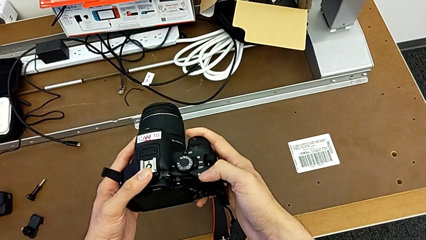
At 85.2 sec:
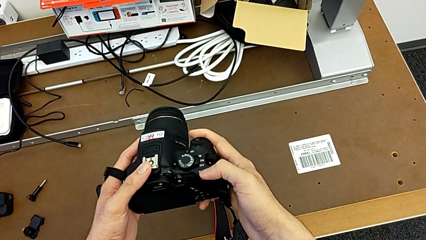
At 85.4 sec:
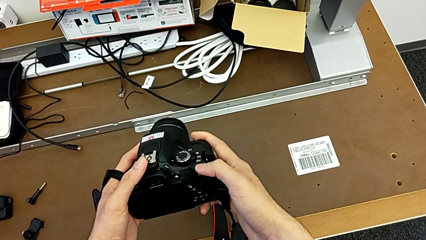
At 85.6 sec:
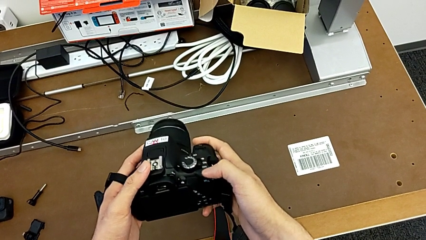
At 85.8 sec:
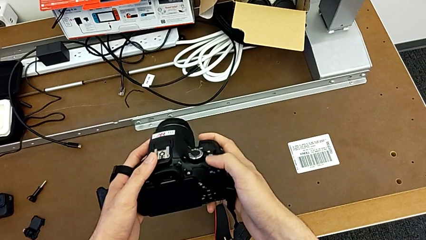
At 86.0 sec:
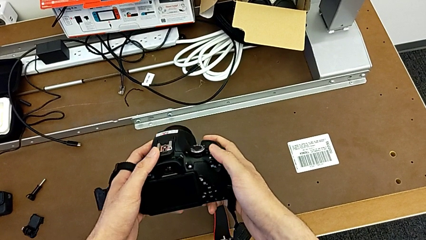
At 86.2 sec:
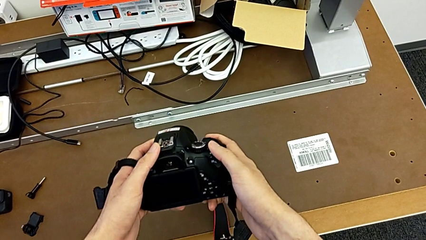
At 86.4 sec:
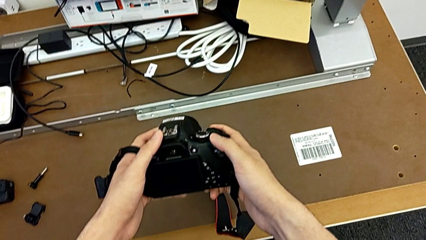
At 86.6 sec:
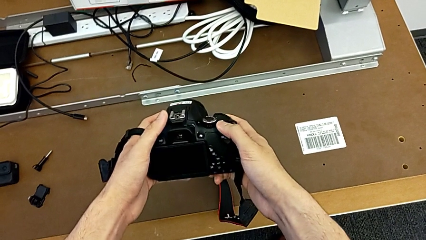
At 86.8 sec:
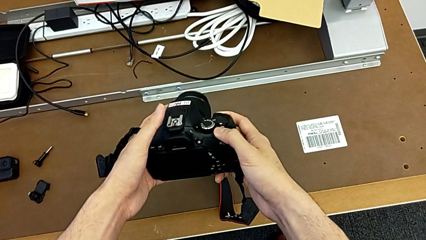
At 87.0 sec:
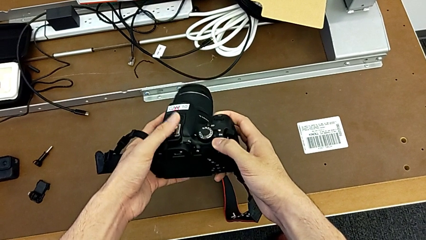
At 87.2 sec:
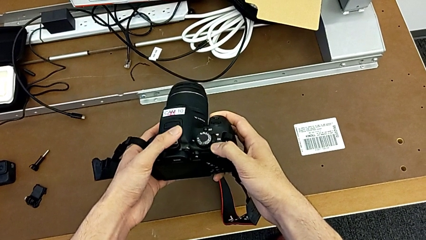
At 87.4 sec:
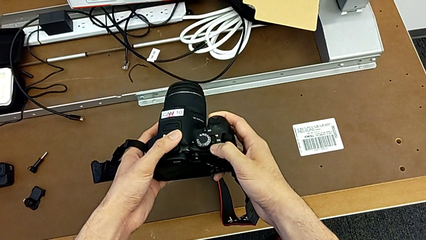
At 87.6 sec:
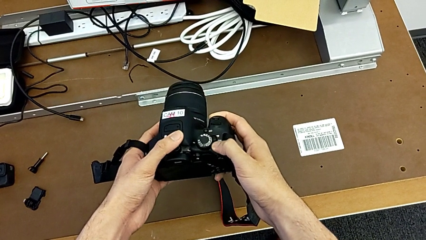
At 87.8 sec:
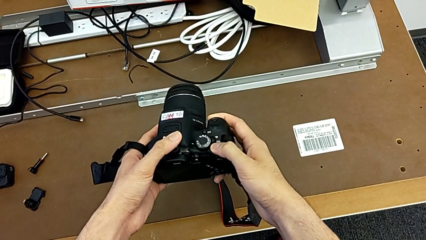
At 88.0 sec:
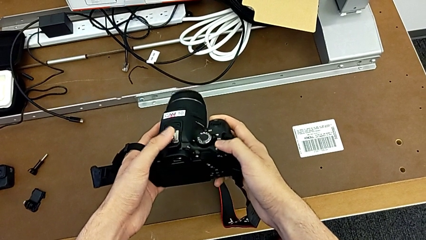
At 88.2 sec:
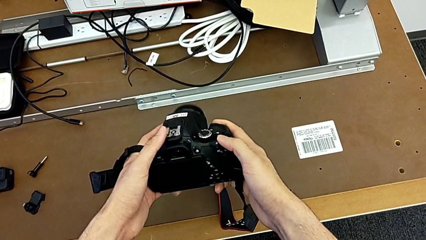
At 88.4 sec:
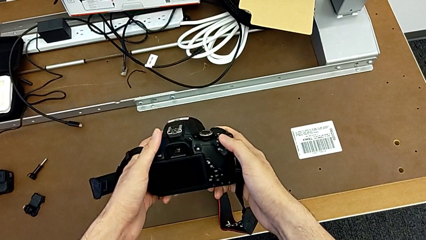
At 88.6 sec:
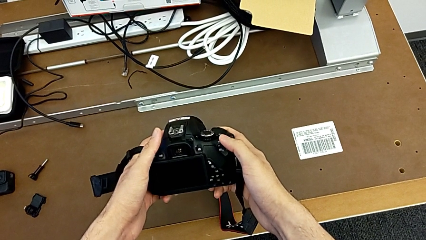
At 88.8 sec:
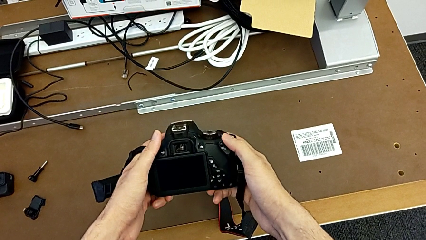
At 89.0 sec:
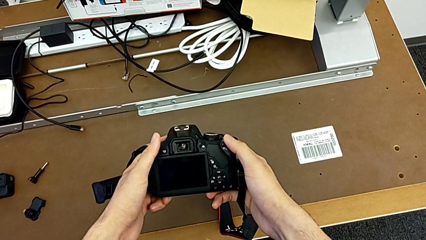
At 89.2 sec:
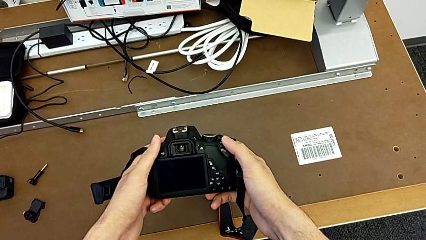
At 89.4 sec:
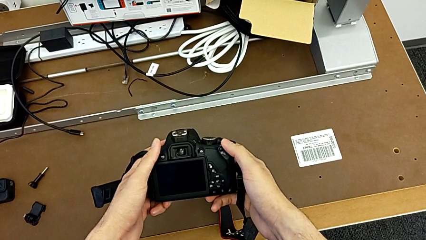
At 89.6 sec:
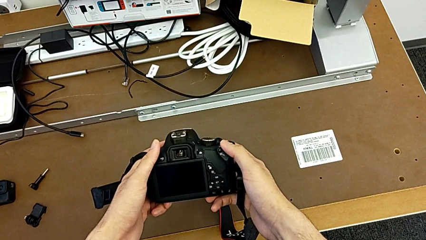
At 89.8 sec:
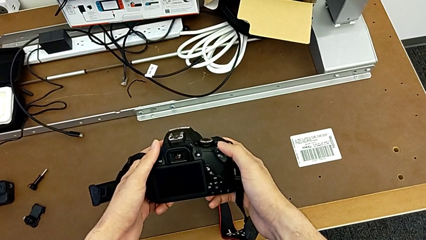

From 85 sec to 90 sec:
The camera wearer is turning on their DSLR. They inspect the DSLR and turn it on.

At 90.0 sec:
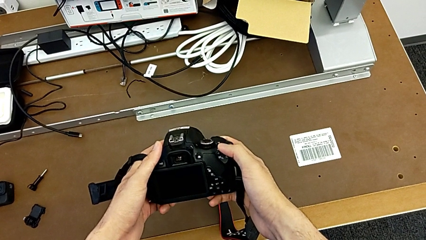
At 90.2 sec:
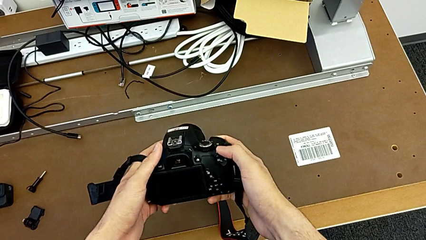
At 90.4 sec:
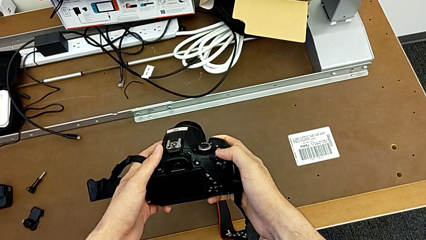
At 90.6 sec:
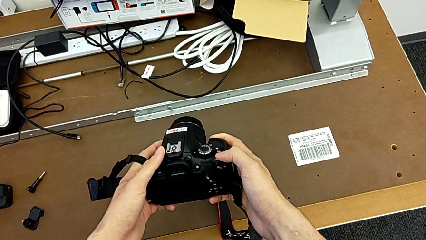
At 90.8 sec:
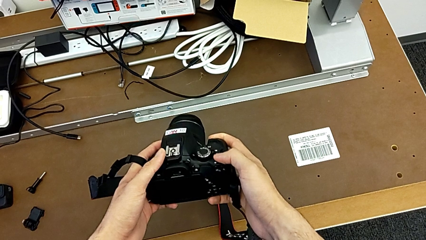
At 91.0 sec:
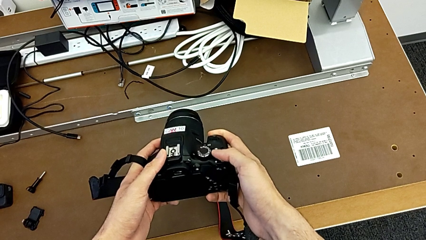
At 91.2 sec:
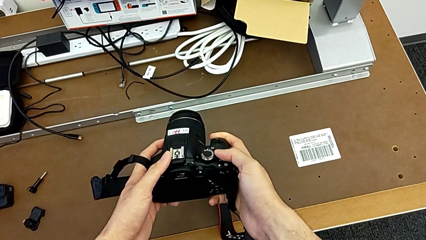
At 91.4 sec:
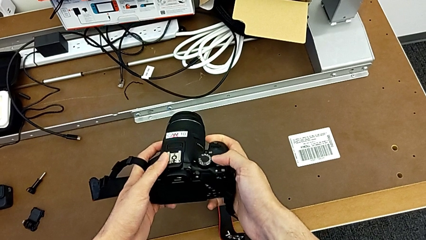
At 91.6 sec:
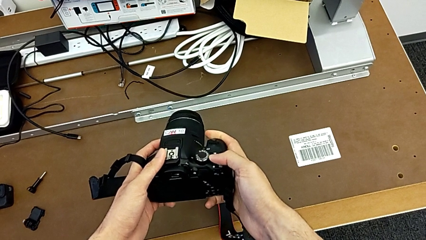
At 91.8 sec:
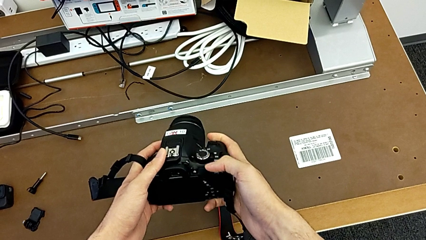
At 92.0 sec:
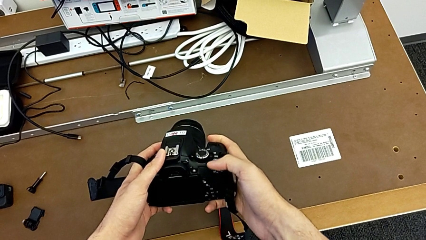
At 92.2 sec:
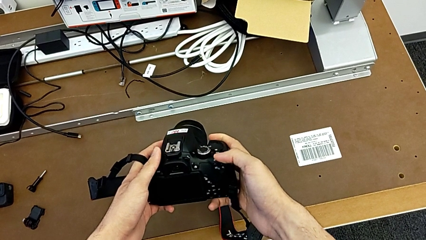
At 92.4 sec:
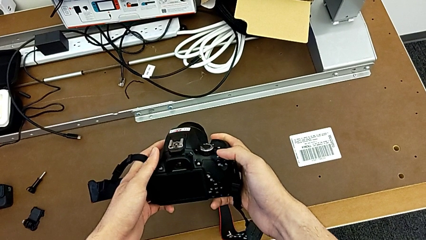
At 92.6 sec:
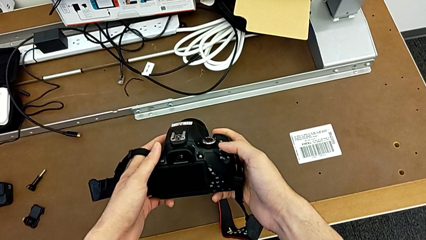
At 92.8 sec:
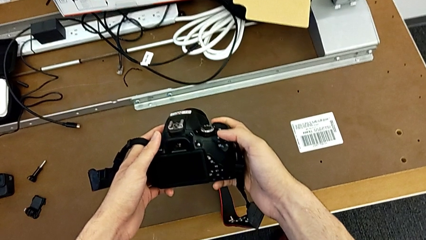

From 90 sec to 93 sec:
The camera wearer turns off their DSLR. They turn off the DSLR.

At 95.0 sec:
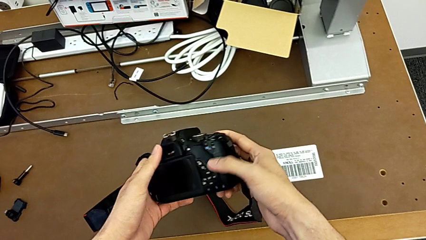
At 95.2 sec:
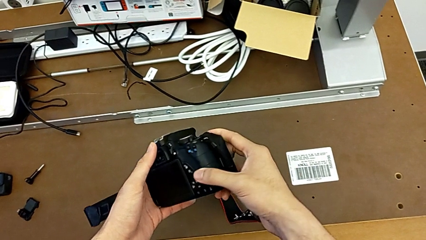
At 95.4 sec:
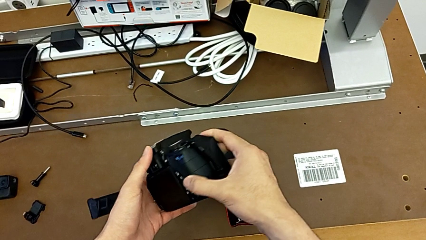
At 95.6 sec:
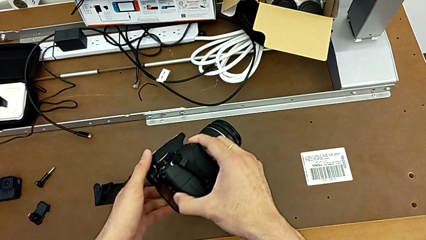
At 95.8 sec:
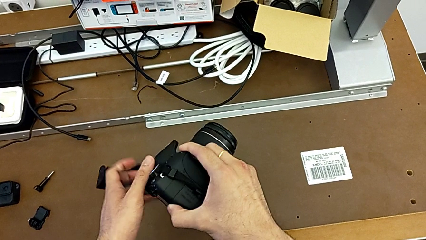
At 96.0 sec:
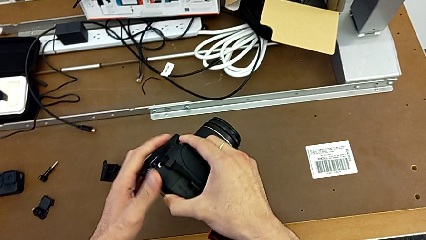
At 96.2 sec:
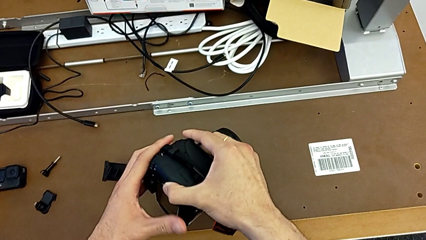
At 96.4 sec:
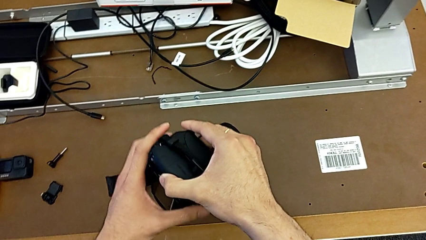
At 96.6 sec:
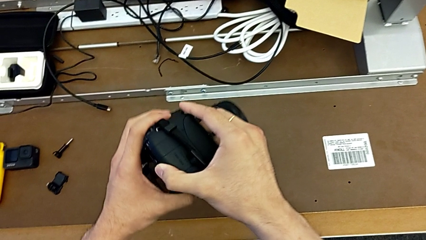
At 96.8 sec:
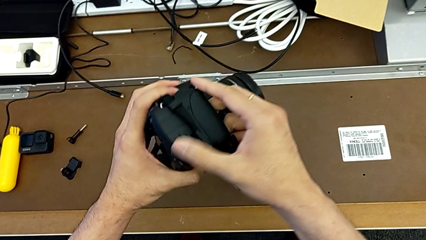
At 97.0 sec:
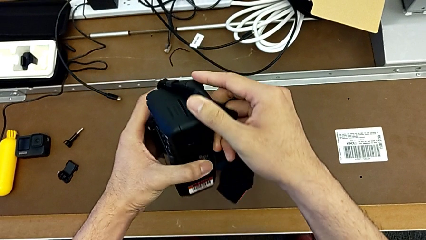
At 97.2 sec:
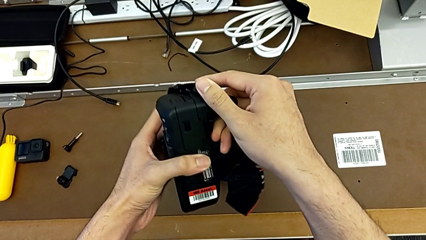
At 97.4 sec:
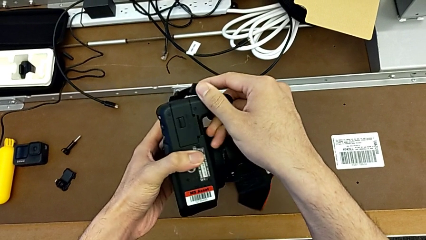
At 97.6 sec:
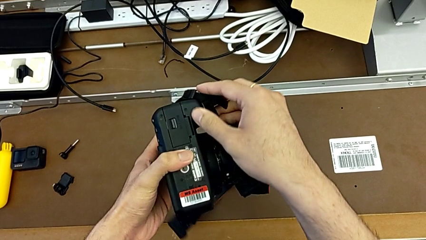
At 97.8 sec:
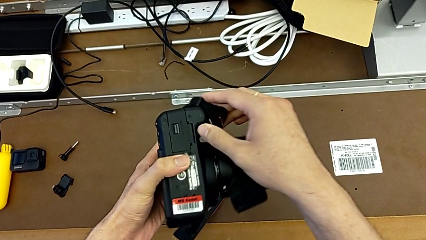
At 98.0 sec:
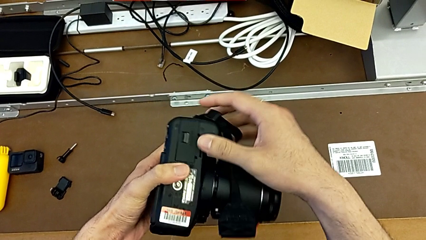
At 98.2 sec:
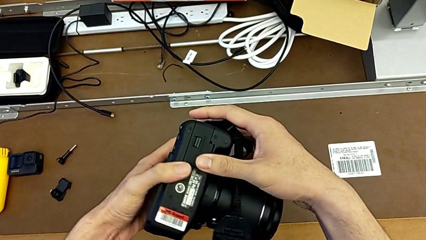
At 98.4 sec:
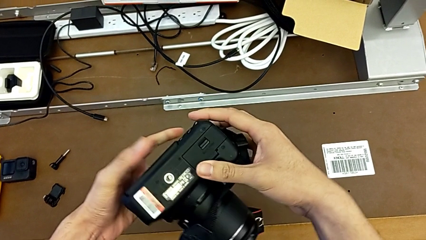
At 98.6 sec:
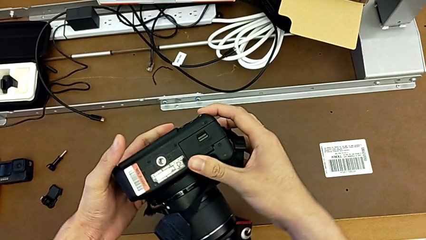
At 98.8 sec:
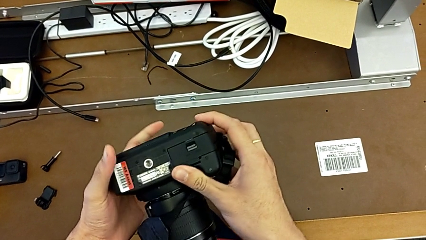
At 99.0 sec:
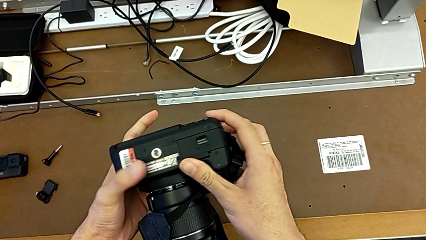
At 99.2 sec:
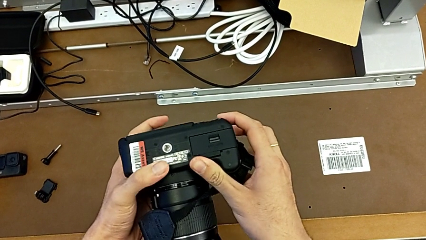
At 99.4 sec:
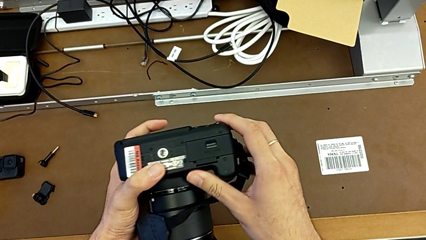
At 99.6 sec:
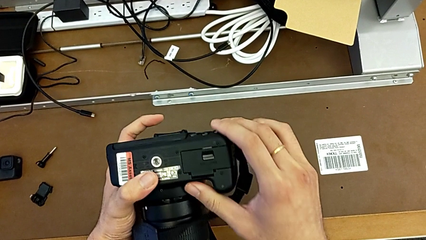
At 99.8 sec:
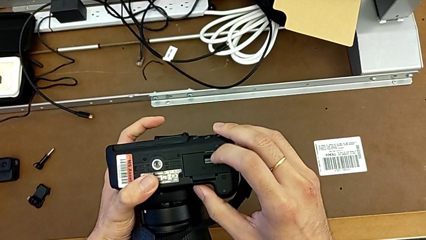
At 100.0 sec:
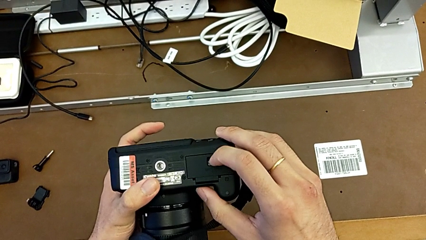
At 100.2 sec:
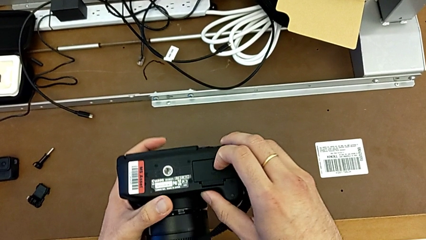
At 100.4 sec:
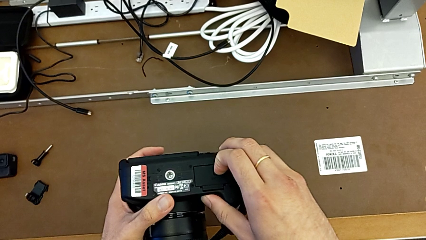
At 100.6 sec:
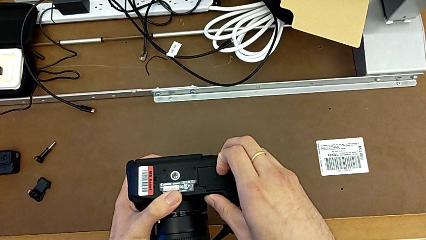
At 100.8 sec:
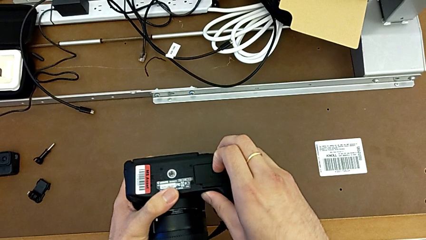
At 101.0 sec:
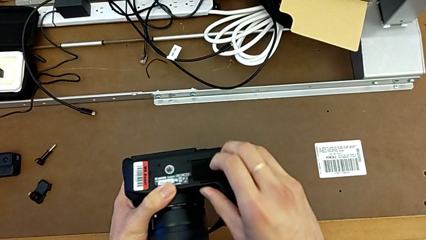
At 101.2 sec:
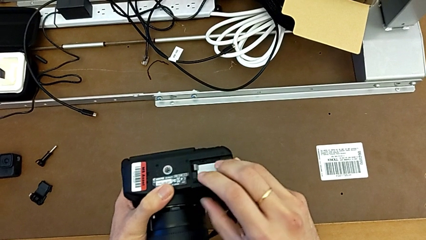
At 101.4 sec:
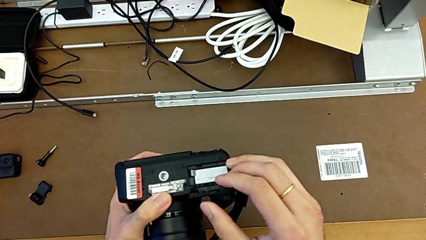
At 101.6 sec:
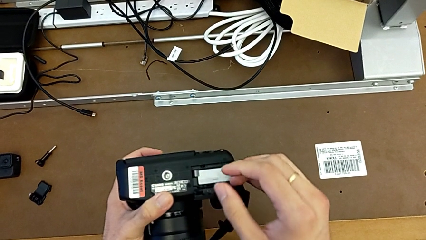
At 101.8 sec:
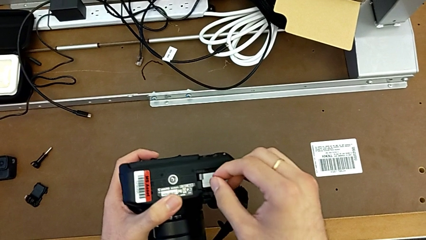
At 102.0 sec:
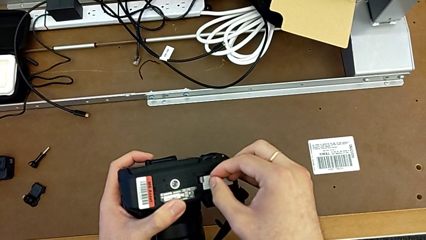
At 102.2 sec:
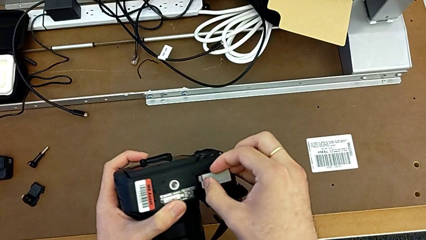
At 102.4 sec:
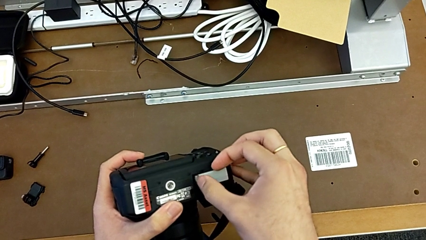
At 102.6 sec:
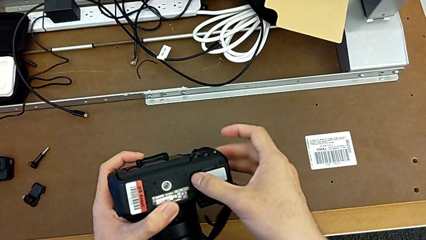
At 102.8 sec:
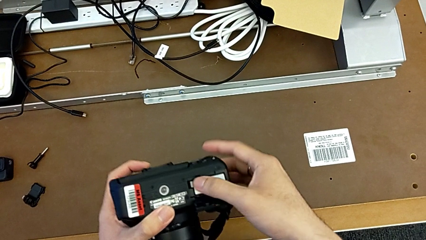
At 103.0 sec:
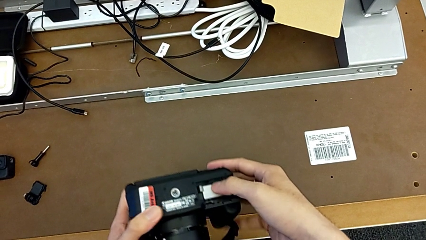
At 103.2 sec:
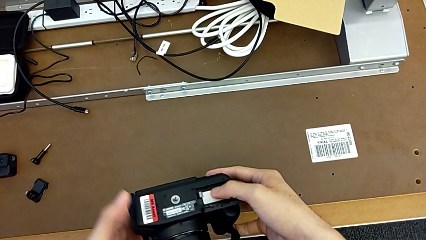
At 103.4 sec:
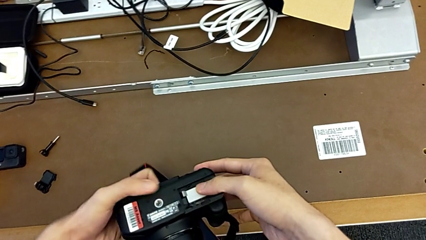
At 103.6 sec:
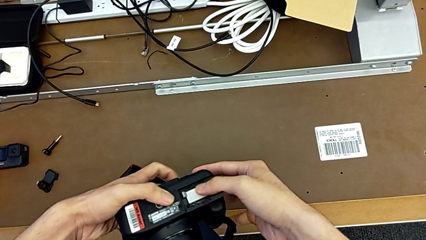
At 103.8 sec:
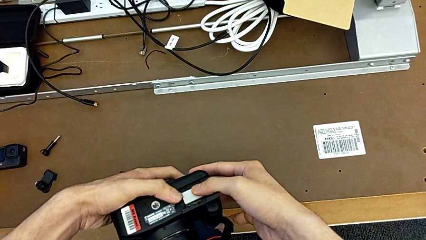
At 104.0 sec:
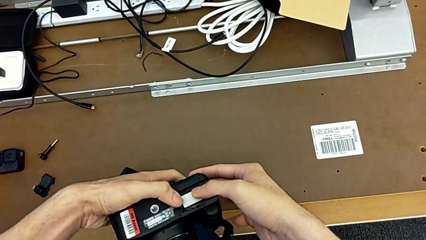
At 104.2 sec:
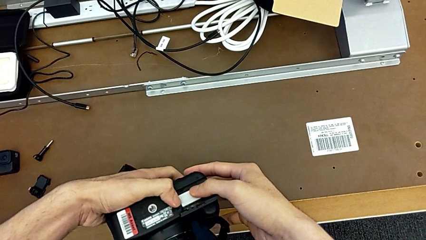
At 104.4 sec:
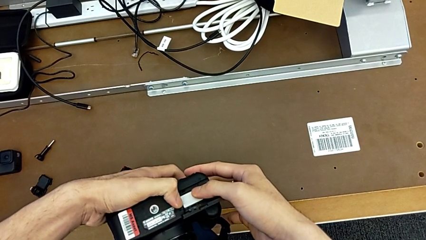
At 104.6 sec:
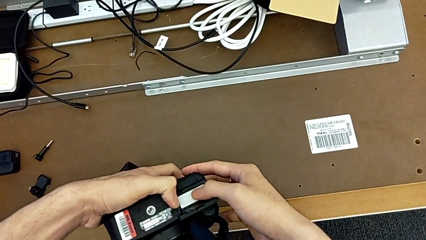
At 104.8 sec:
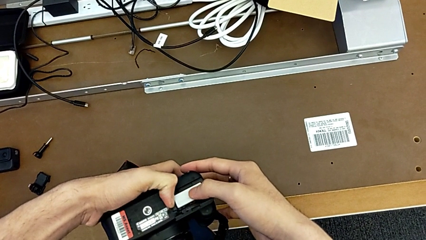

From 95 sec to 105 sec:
The camera wearer is changing the battery of their DSLR. They rotate the DSLR, push the battery lock, open the battery door and push the button.
